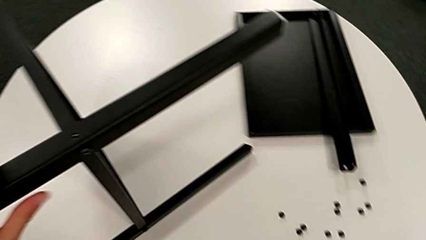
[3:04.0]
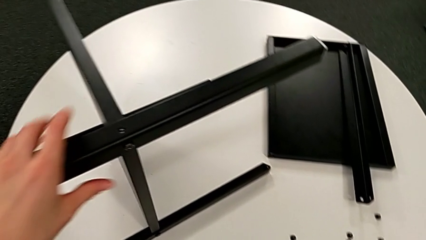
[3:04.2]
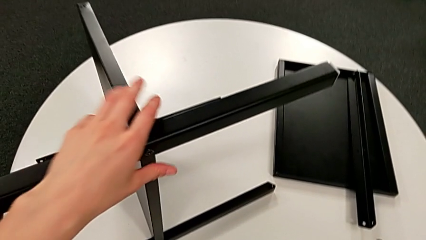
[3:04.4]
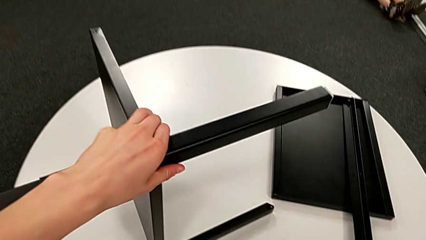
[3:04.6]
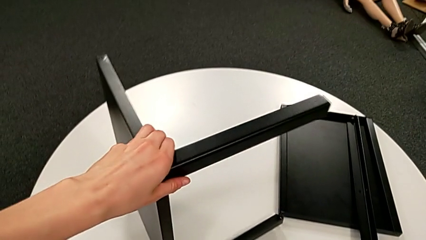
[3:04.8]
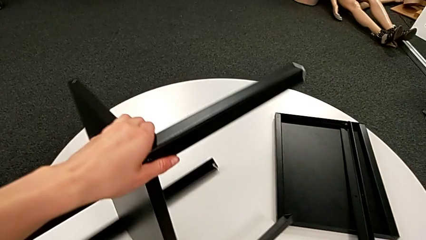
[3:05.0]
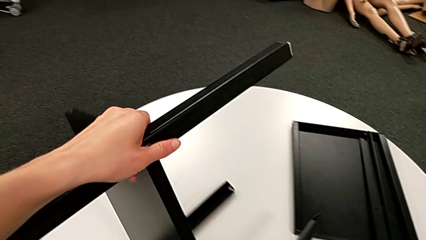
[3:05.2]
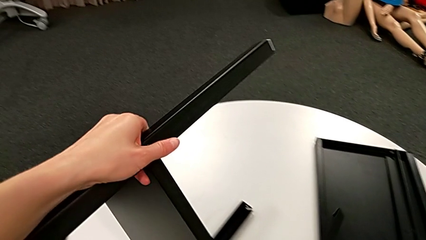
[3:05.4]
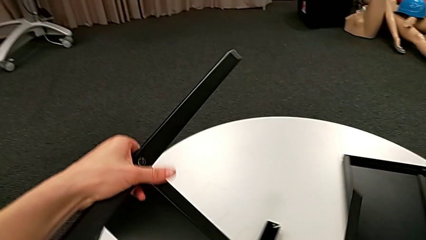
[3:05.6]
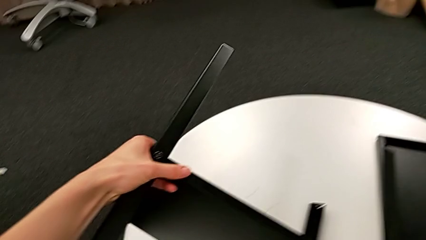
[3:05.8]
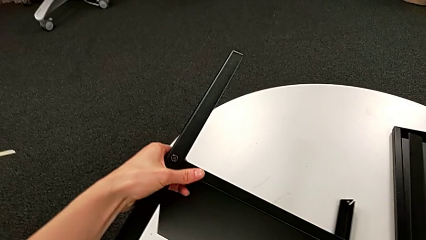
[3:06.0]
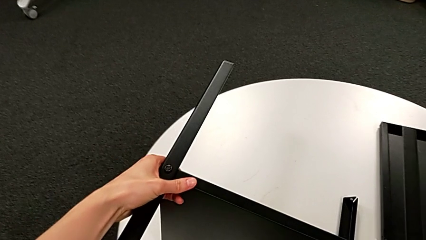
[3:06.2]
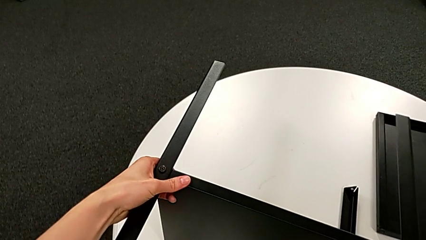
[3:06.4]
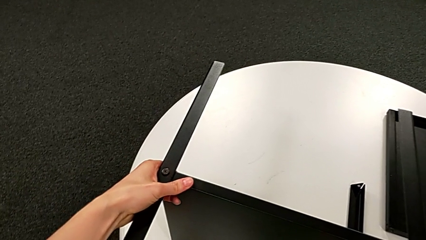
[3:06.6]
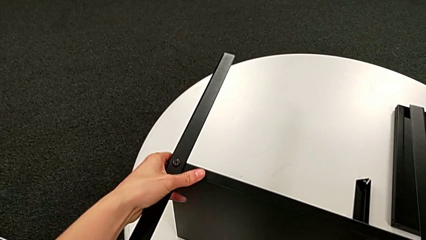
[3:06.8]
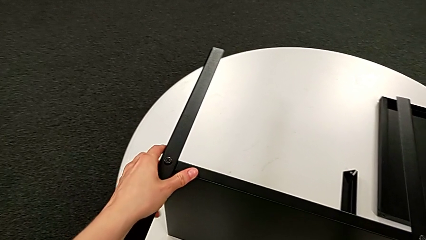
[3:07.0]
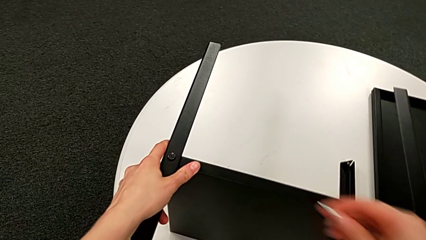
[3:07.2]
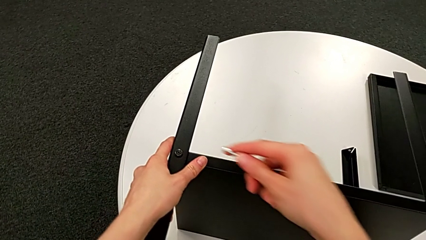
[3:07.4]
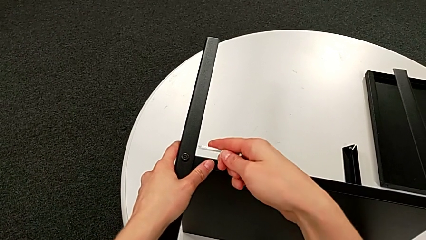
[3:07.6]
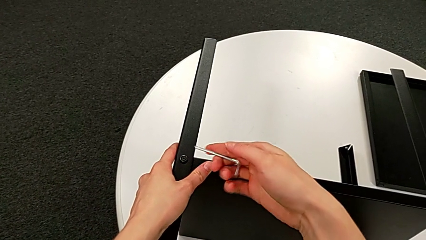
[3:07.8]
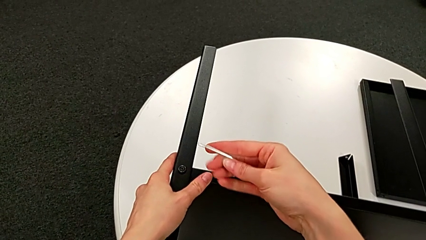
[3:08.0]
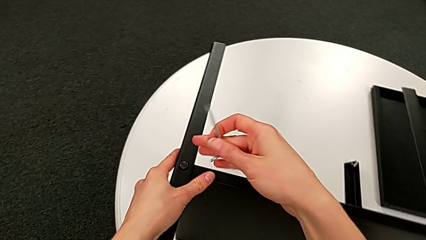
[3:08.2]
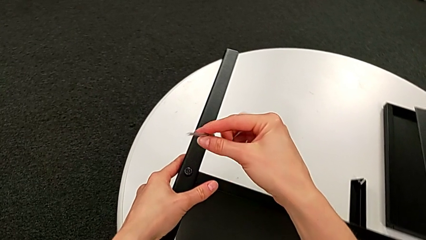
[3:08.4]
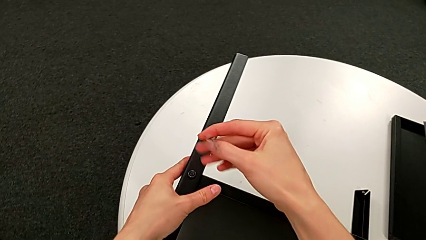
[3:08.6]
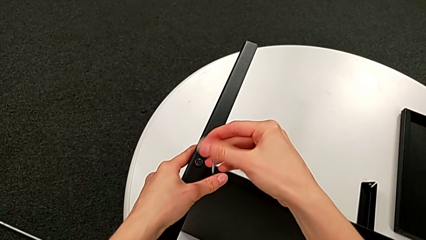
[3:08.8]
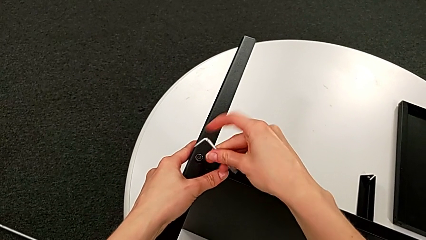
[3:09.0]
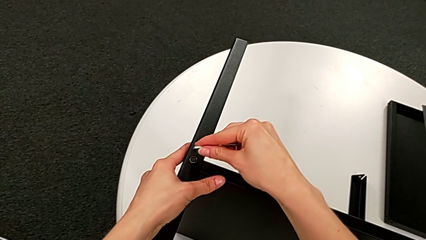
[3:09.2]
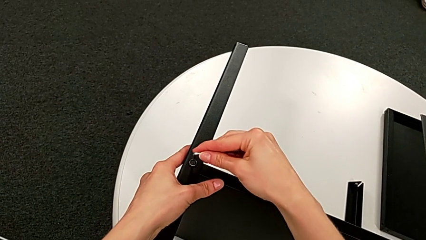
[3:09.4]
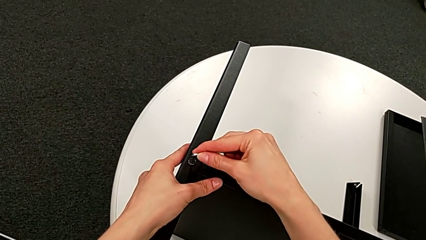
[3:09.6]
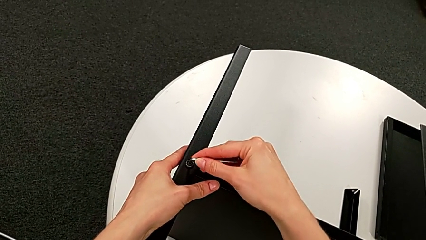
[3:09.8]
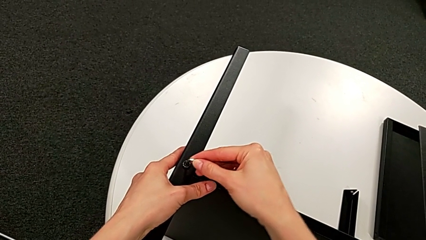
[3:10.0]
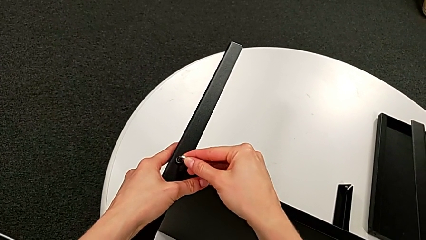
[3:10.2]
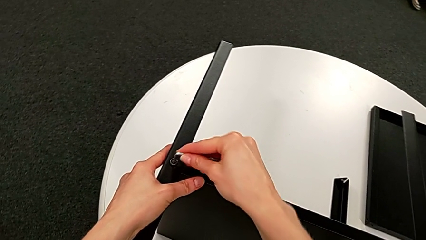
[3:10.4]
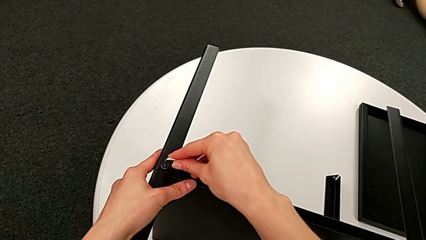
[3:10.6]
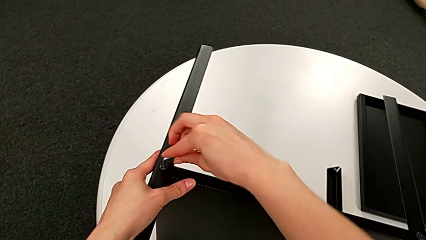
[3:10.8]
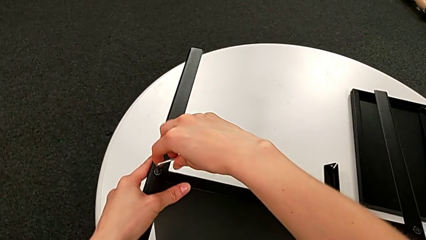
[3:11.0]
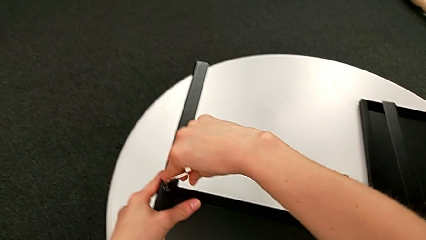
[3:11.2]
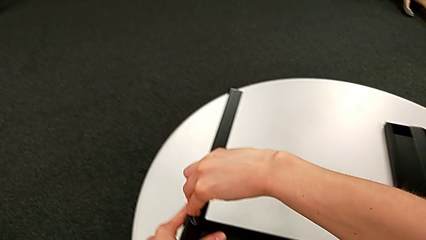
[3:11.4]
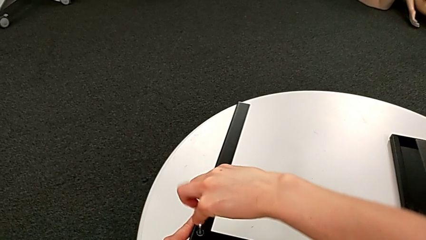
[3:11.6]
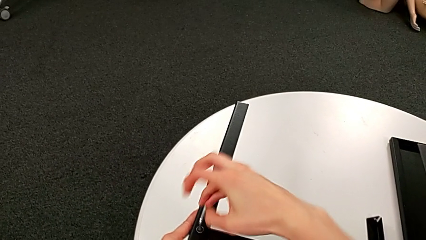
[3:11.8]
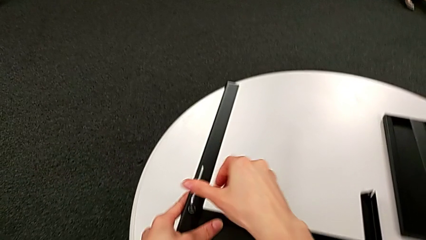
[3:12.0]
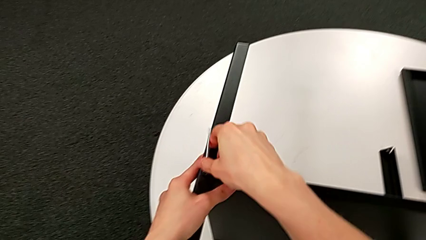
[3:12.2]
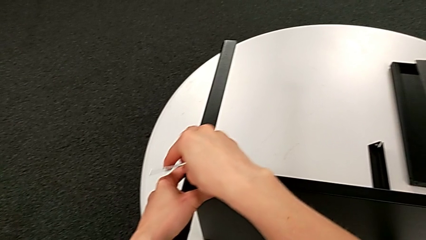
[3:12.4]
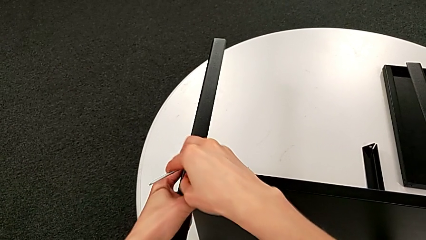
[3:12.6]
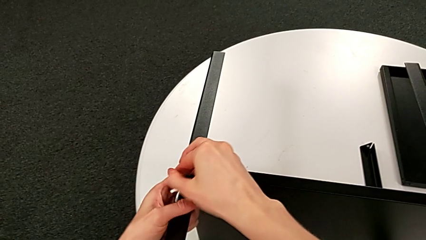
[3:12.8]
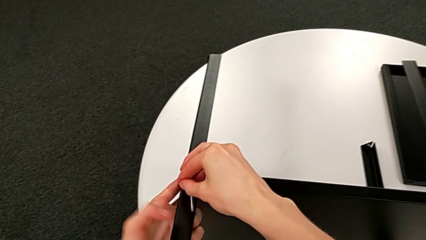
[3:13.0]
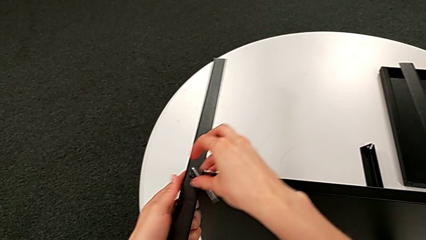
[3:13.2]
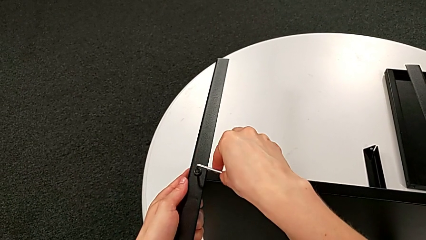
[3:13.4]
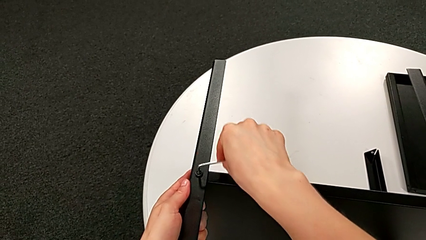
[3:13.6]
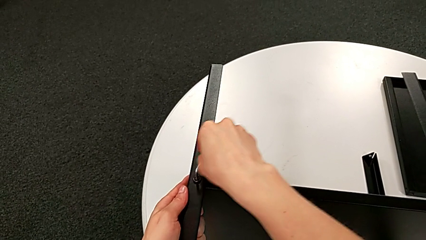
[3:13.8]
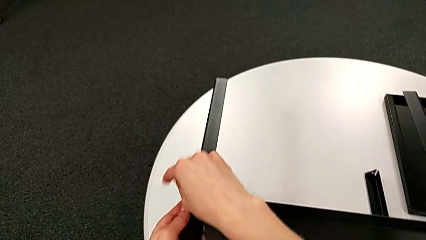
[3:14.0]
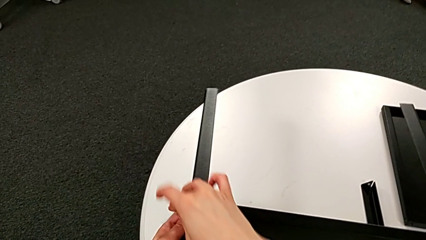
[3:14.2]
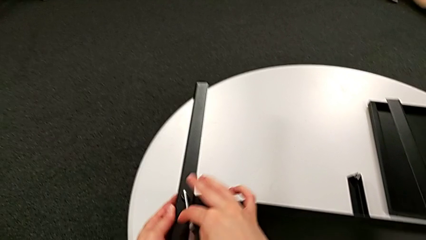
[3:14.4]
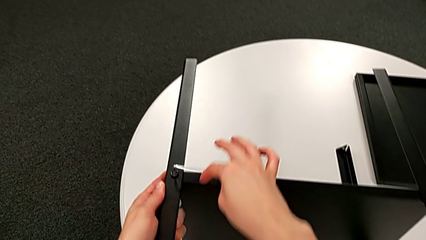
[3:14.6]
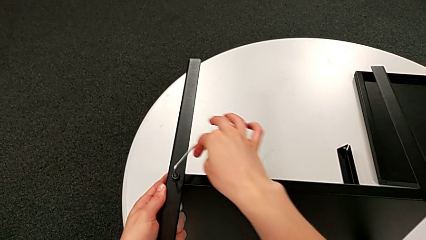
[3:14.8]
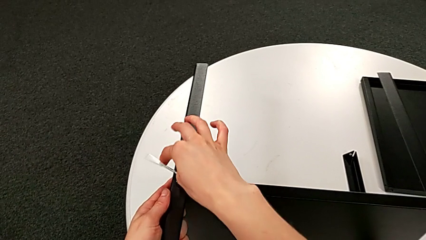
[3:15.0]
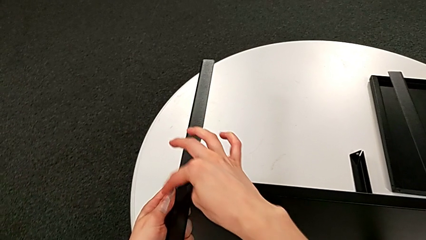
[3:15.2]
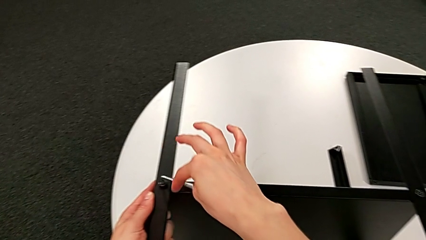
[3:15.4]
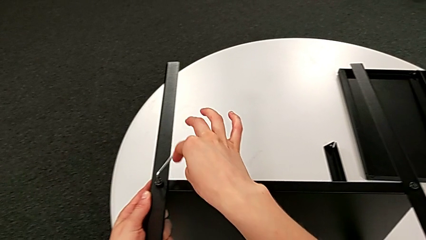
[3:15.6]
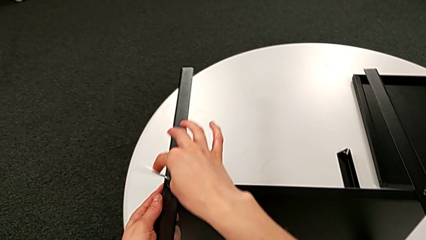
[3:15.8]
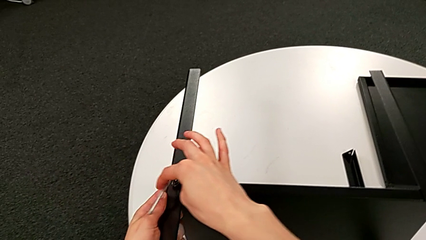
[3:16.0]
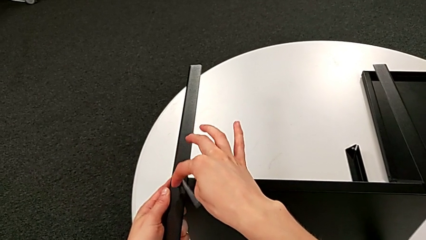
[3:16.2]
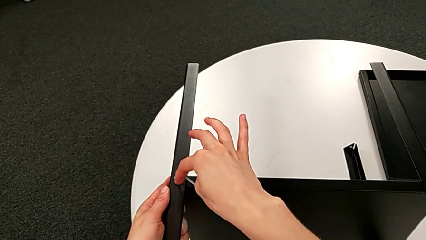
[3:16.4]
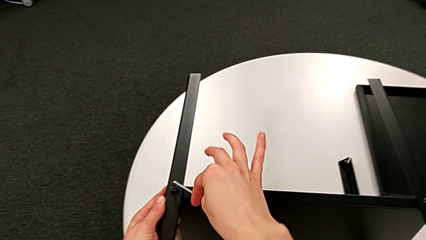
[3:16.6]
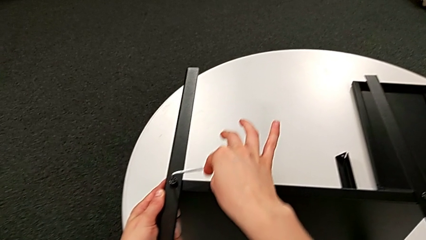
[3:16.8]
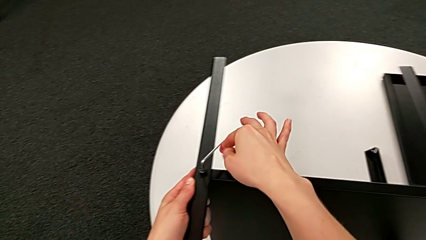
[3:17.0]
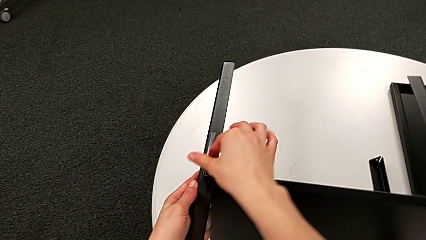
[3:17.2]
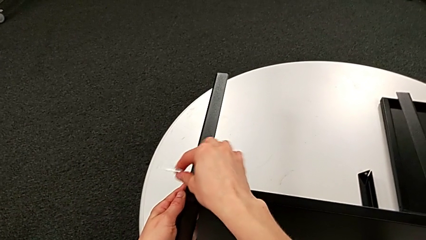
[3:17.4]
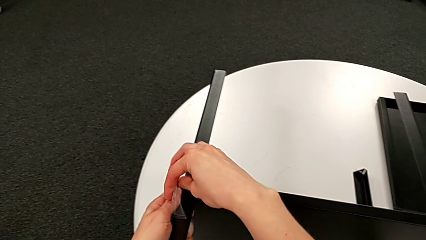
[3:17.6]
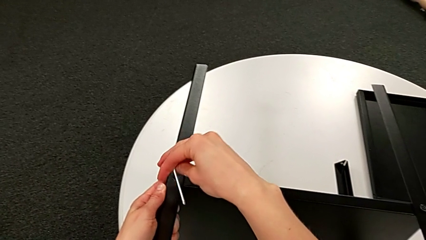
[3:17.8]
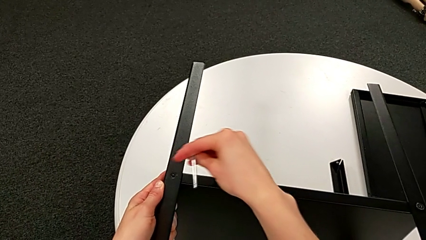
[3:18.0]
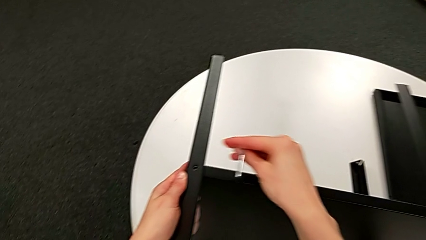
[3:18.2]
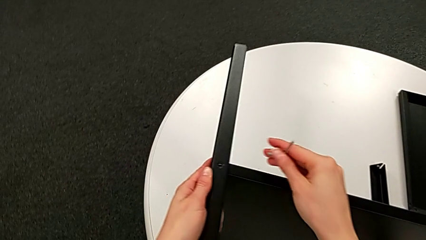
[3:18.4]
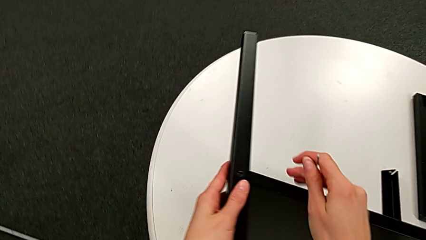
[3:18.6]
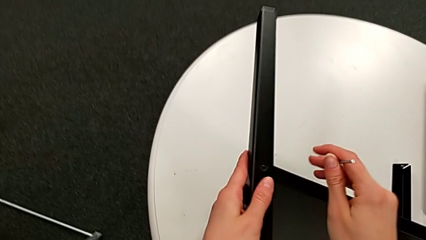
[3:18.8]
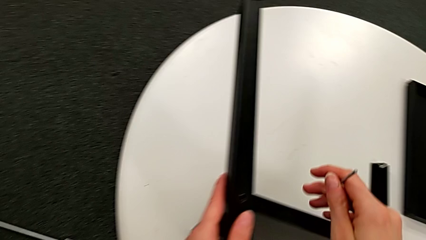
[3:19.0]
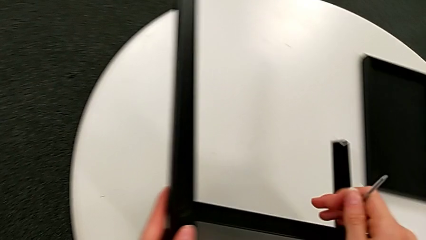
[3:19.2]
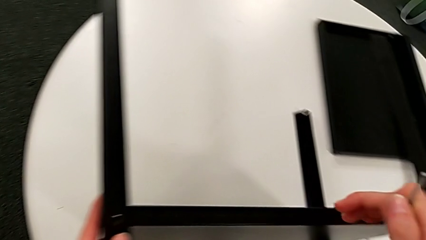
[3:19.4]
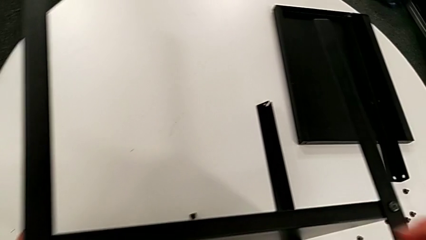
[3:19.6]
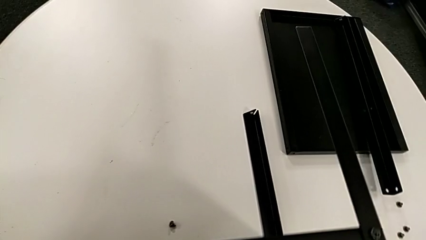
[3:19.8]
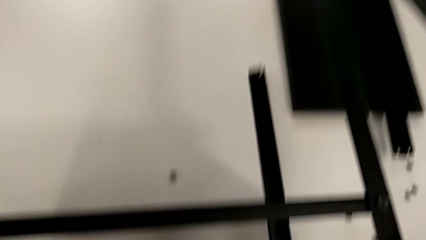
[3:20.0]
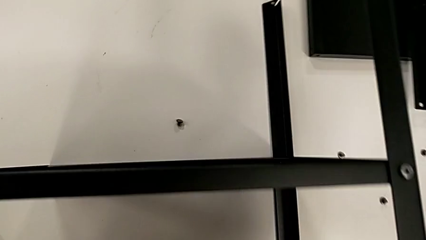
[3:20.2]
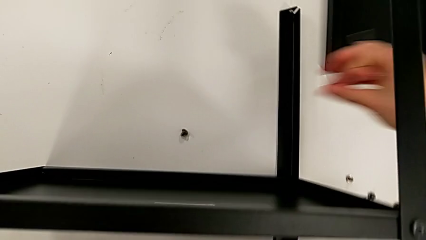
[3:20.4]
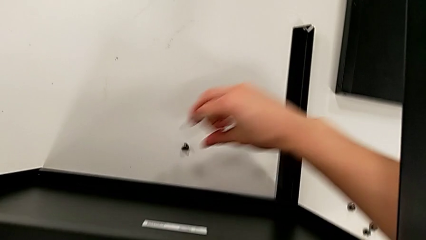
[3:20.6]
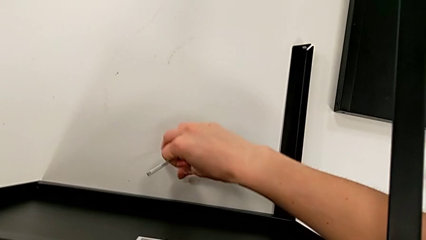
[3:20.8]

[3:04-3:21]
The camera wearer is disassembling the second leg of the table. They rotate the nightstand, rotate the Allen wrench, insert it, unscrew the hex socket head, withdraw the Allen wrench, wrongly drop the hex socket head accidentally and grab it.
